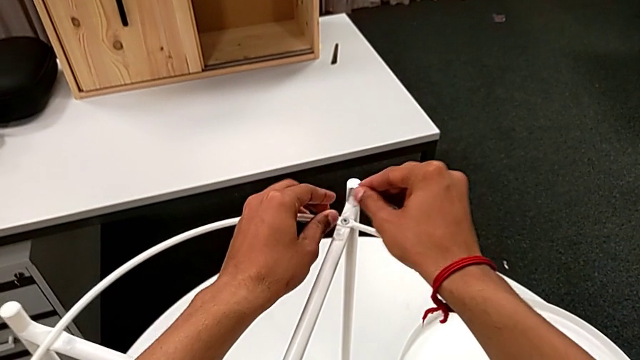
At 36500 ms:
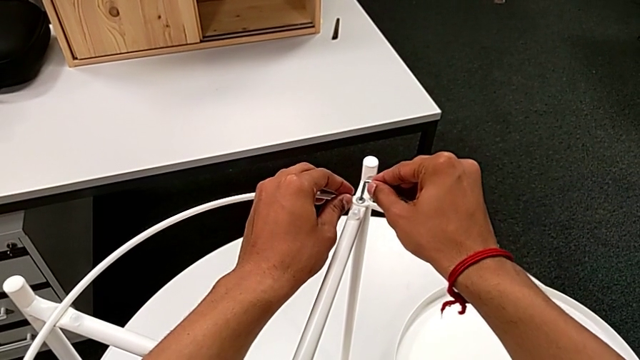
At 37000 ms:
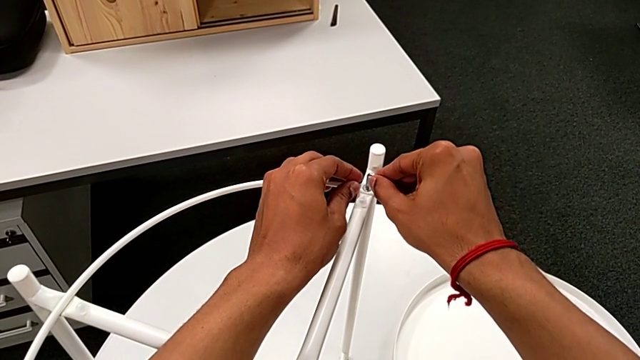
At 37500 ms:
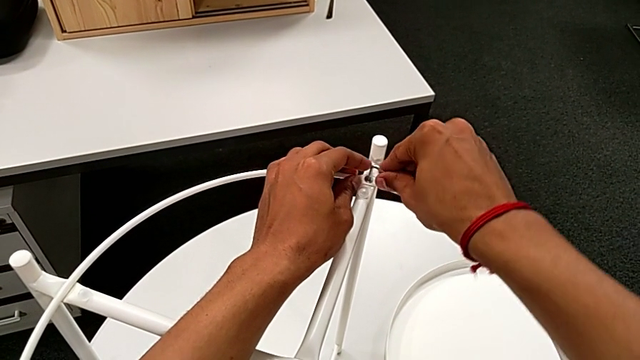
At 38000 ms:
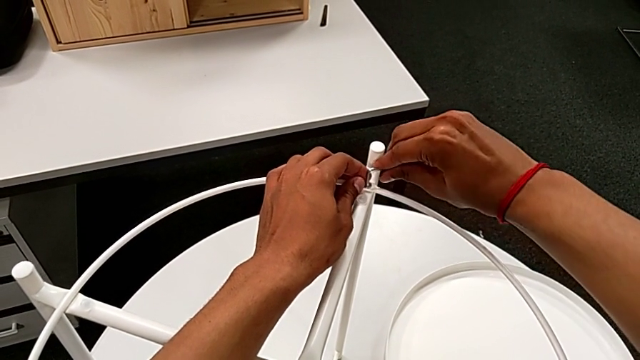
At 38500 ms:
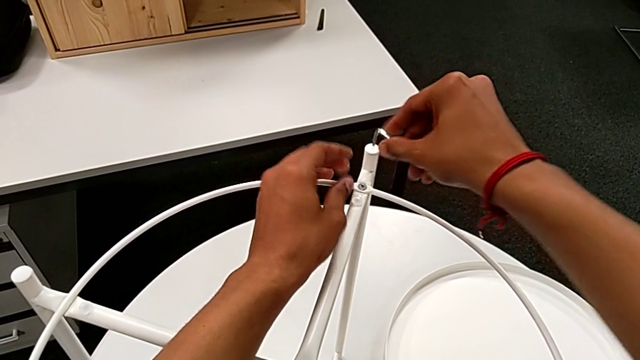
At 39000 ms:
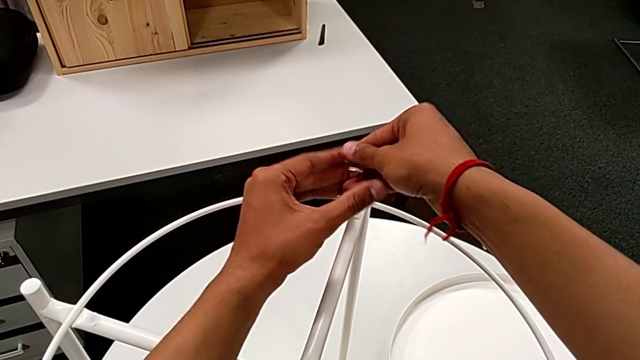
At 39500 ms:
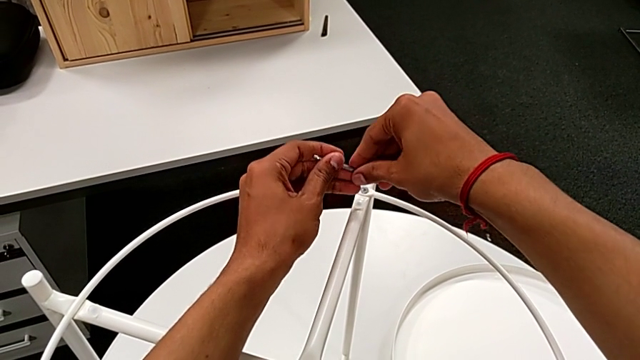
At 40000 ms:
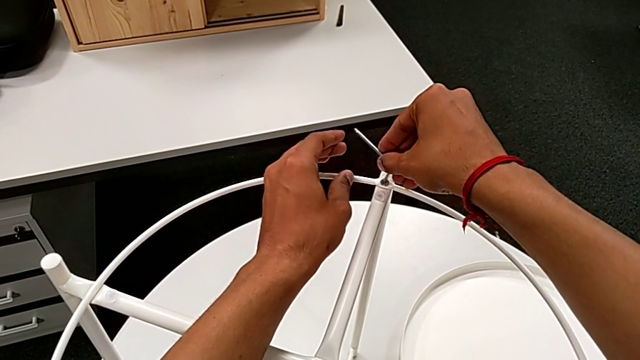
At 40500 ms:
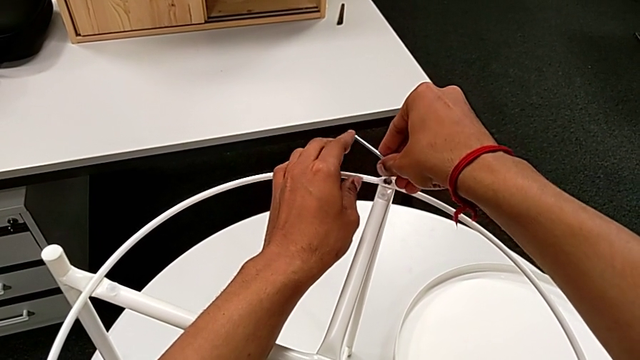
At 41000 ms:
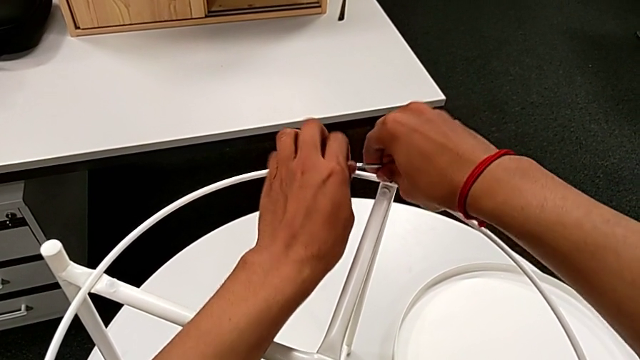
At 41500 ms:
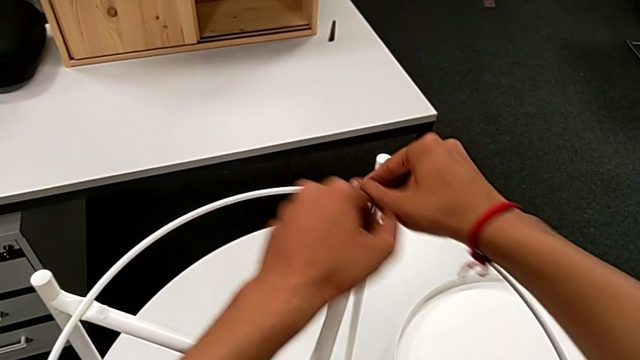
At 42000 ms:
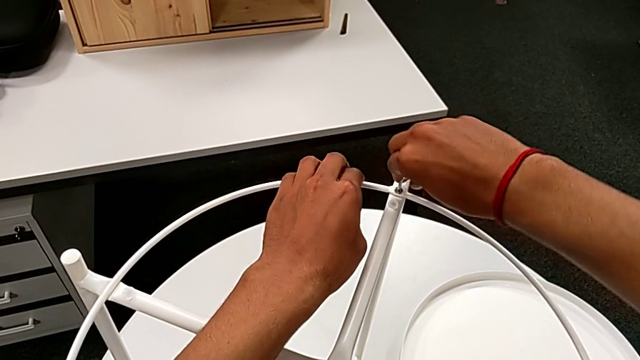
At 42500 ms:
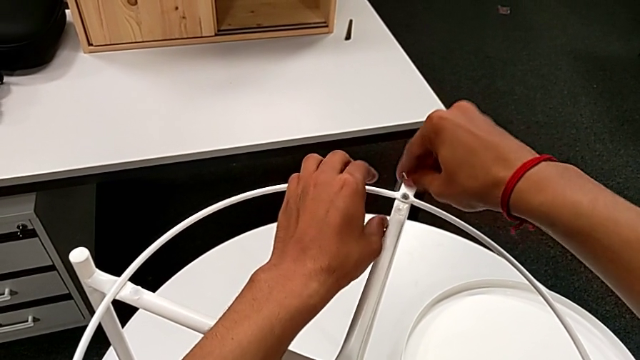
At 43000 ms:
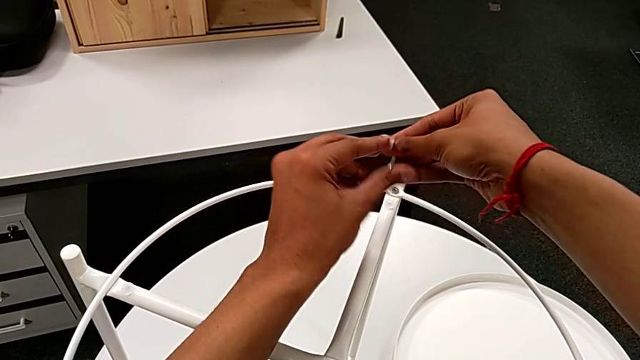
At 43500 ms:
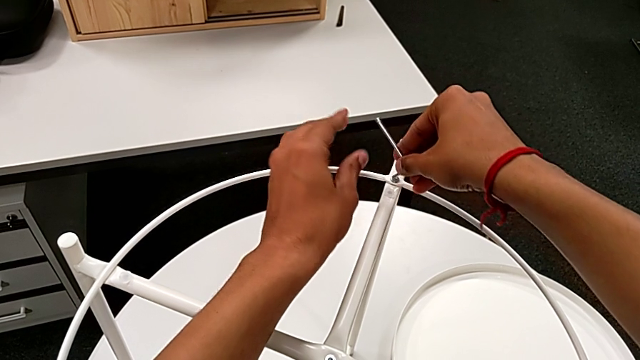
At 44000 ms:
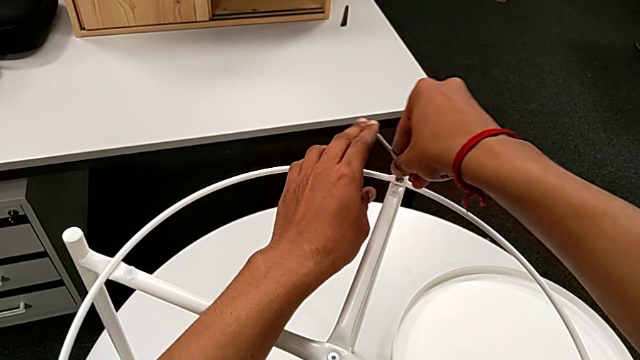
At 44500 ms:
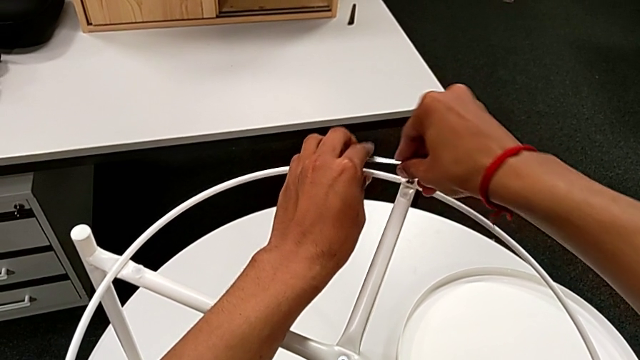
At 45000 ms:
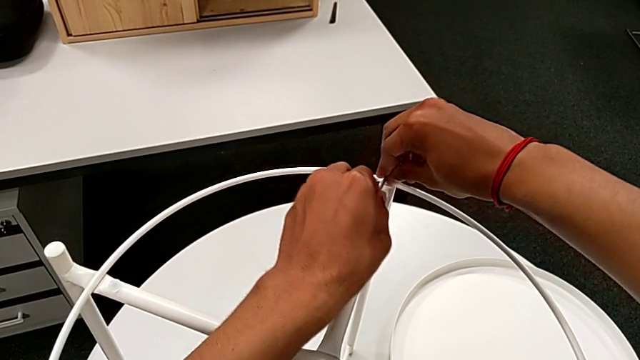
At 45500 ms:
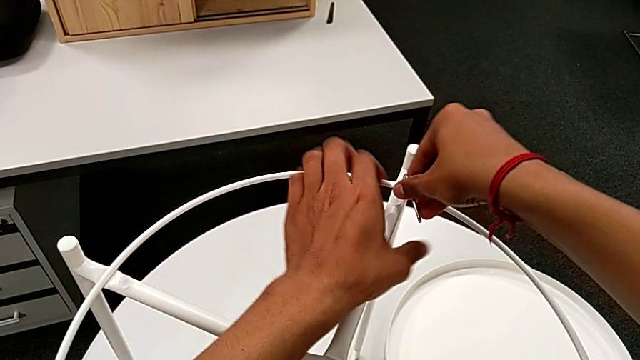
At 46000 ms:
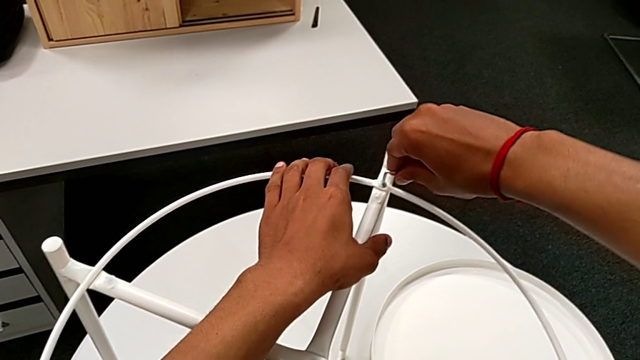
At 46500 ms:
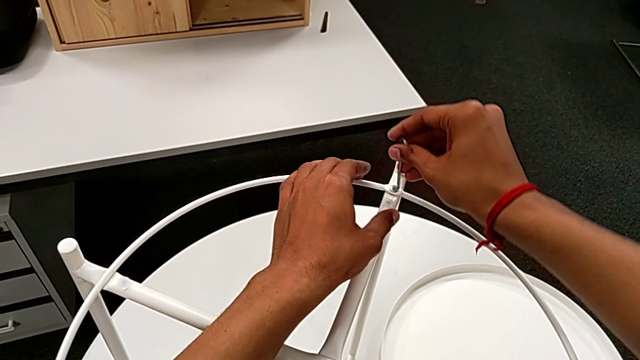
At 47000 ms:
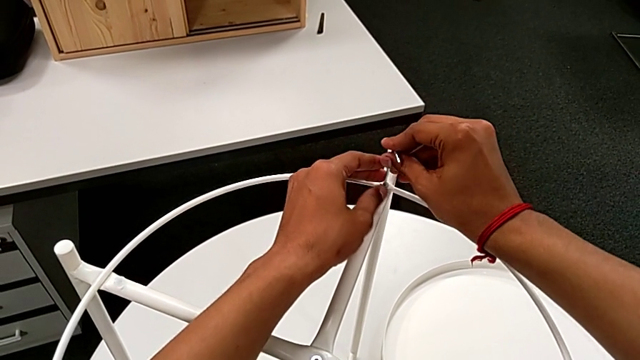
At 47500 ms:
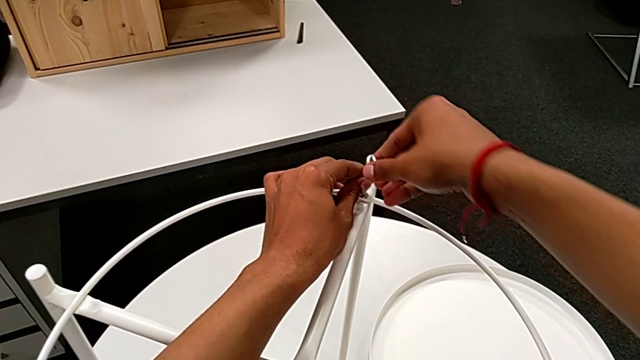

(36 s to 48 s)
The camera wearer is removing the circle. They insert the Allen wrench, unscrew the hex socket head, withdraw the Allen wrench, rotate it and insert it.

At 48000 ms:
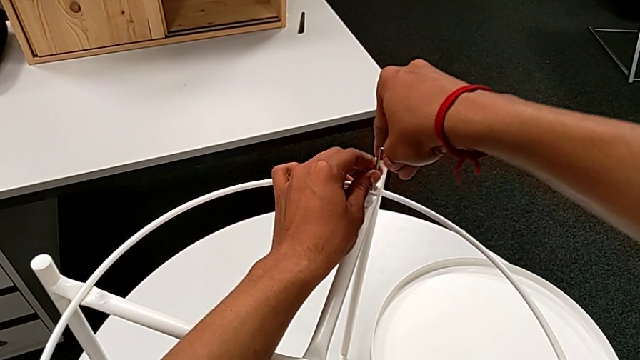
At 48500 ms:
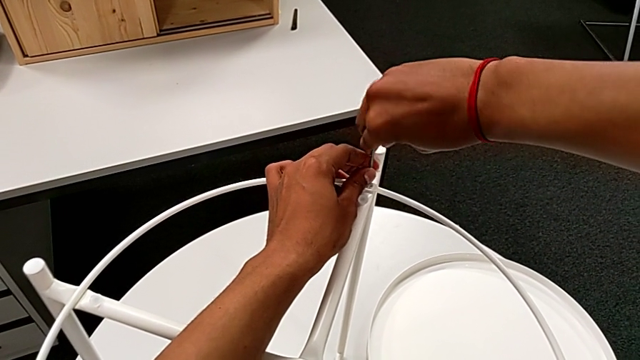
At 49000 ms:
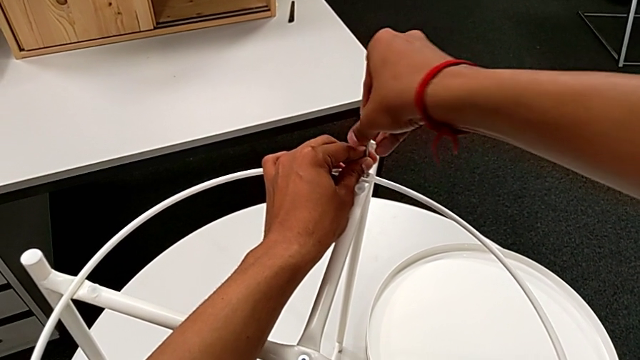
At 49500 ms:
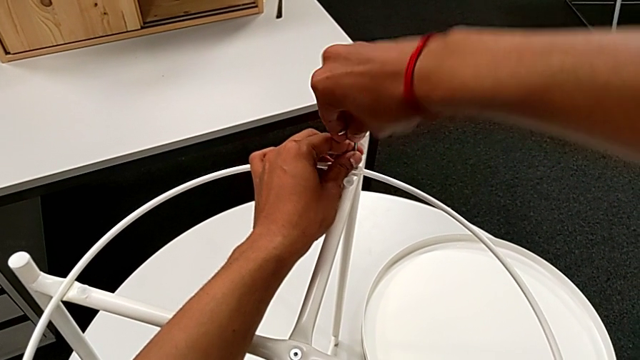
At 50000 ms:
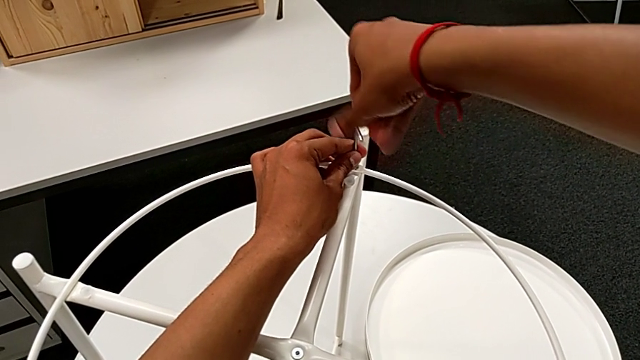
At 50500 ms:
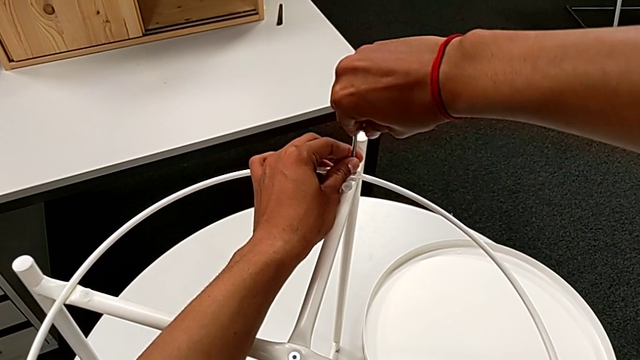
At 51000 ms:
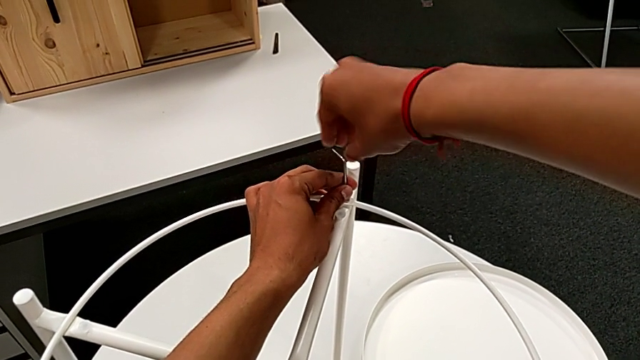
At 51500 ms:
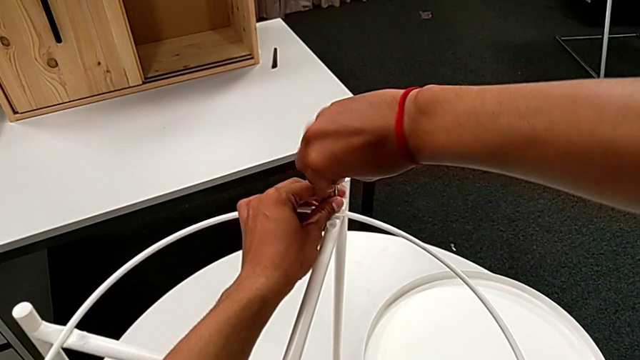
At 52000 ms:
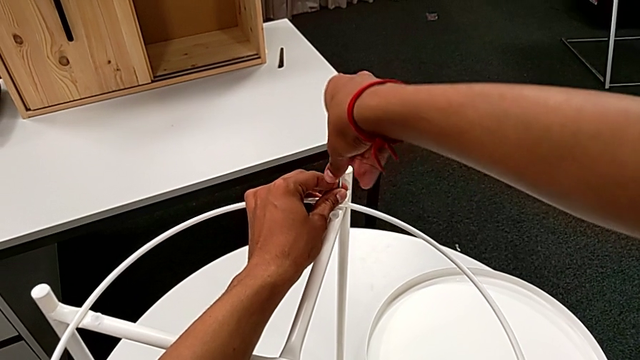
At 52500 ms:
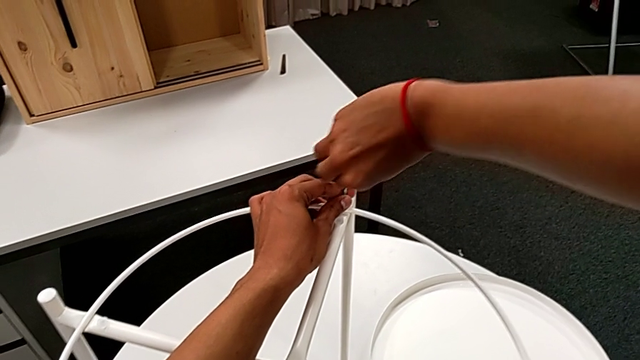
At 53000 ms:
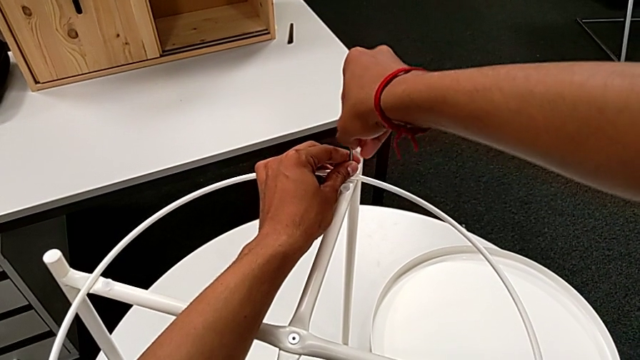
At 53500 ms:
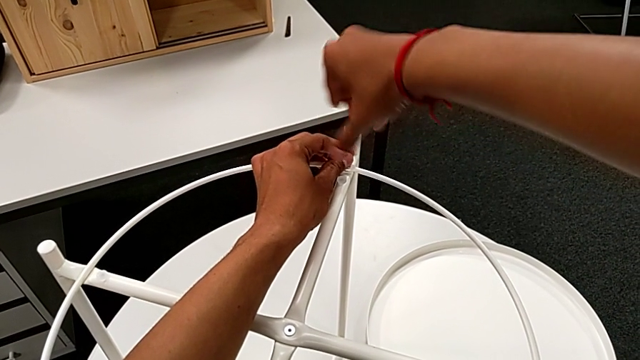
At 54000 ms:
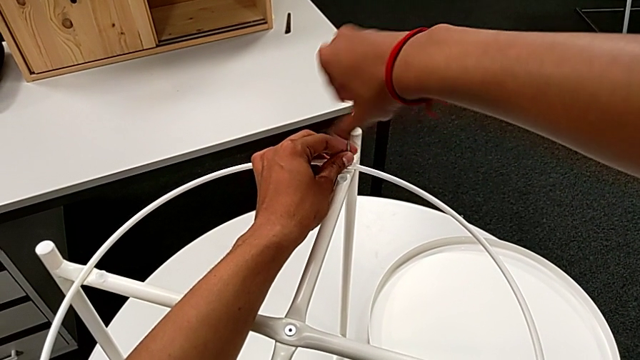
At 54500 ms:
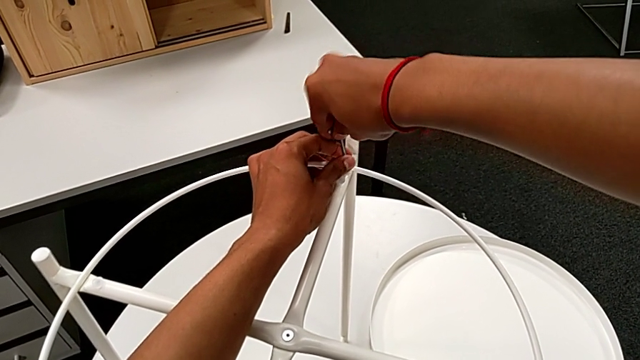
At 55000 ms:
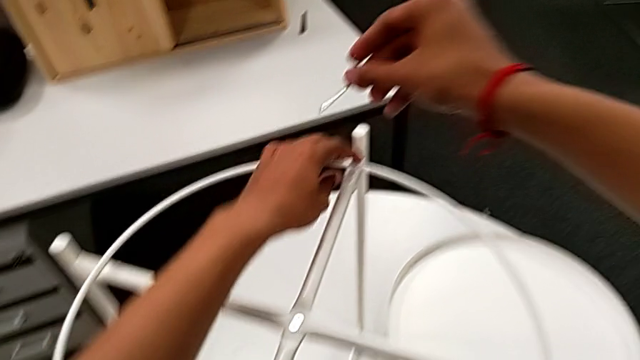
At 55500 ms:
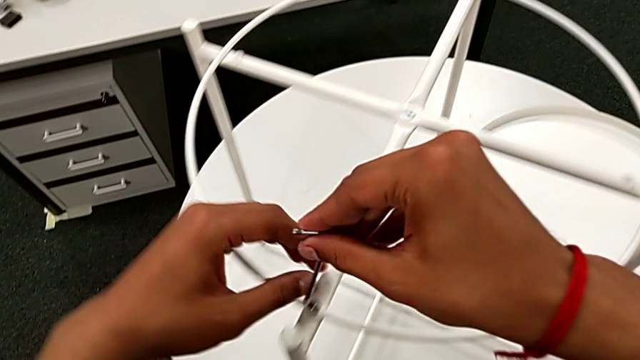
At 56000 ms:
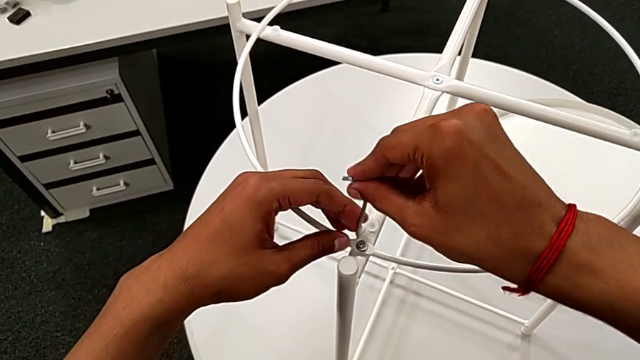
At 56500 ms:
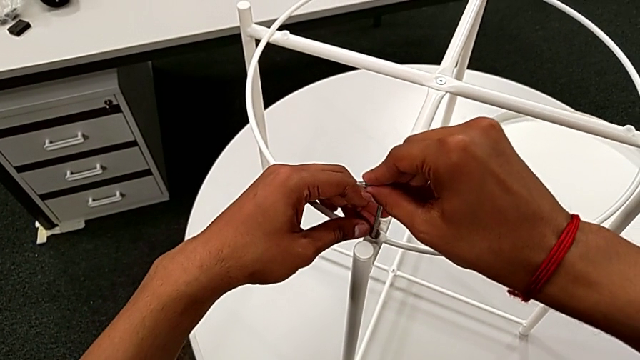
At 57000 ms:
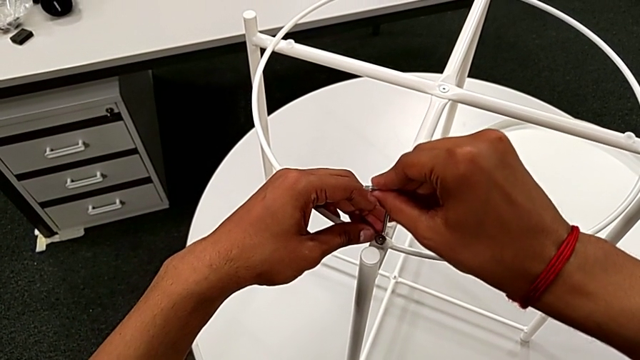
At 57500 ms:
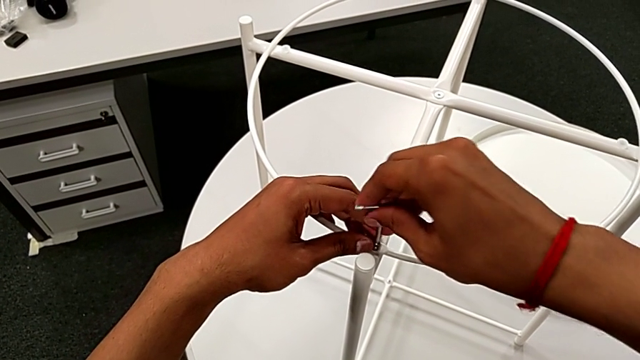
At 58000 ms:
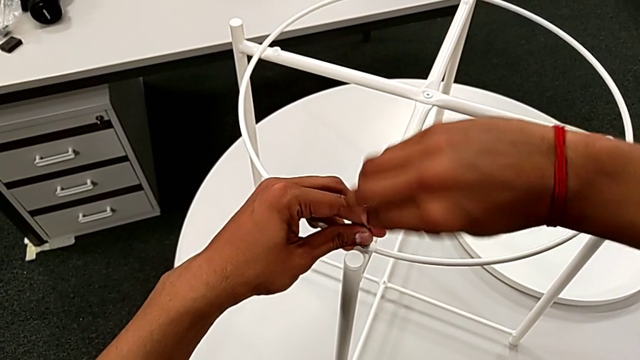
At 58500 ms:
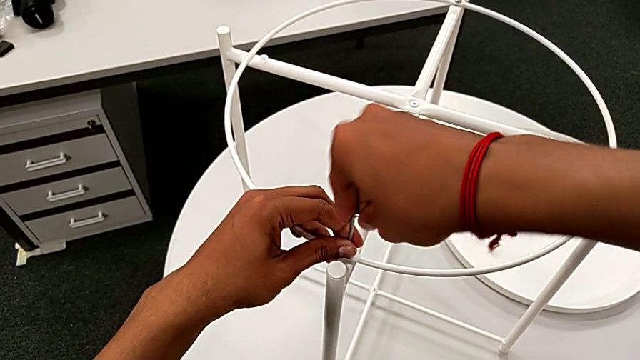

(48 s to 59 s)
The camera wearer is removing the circle. They unscrew the hex socket head, withdraw the Allen wrench, approach the hex socket head and insert the Allen wrench.
